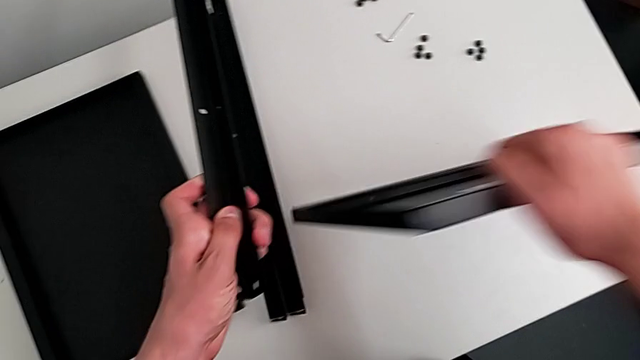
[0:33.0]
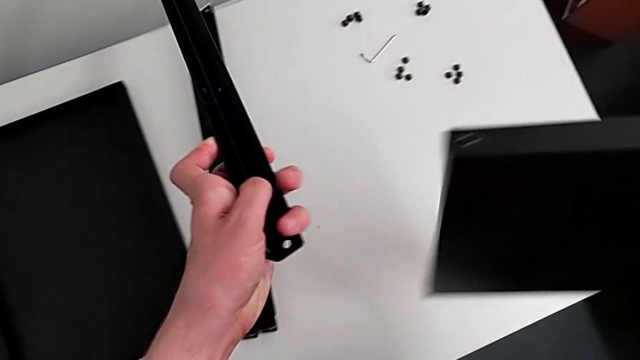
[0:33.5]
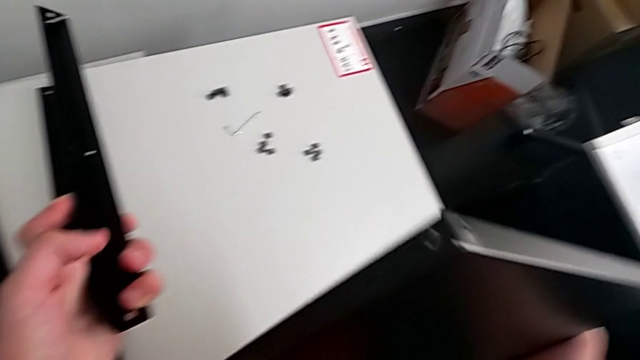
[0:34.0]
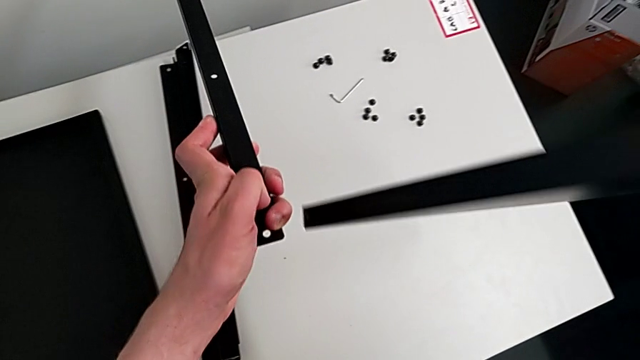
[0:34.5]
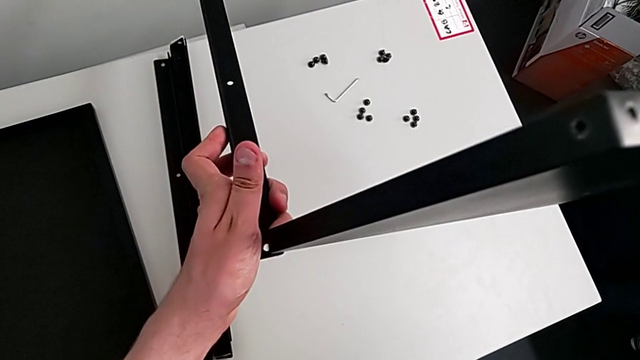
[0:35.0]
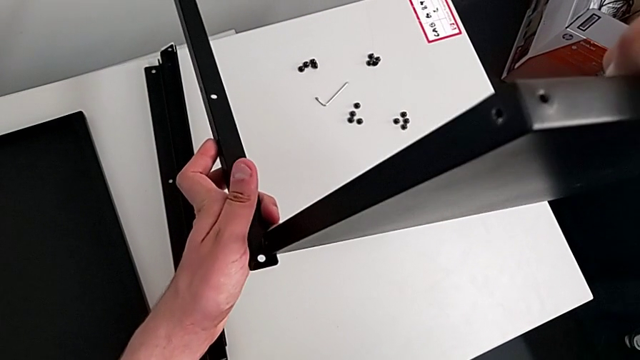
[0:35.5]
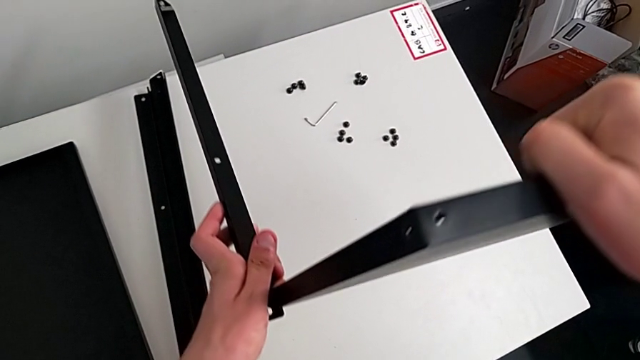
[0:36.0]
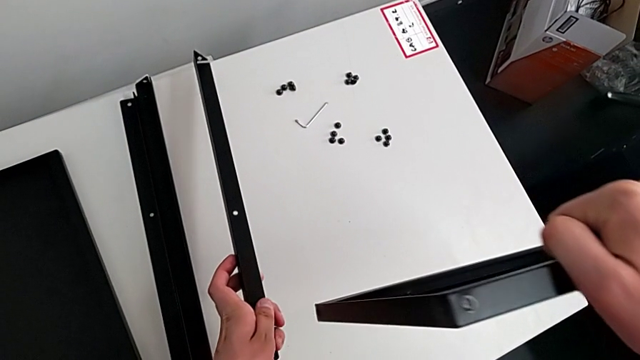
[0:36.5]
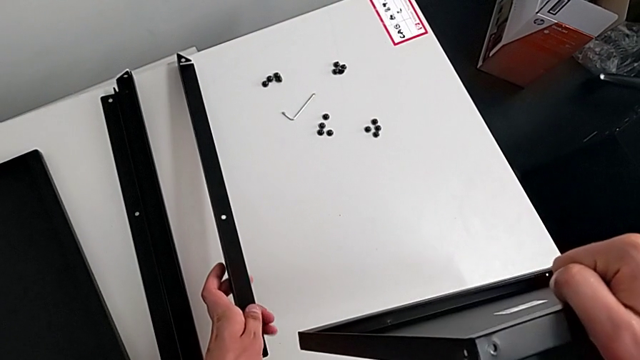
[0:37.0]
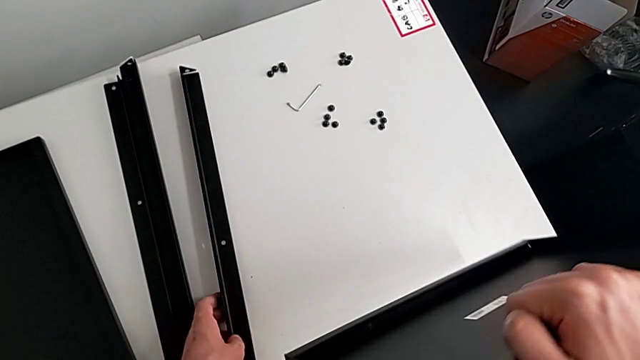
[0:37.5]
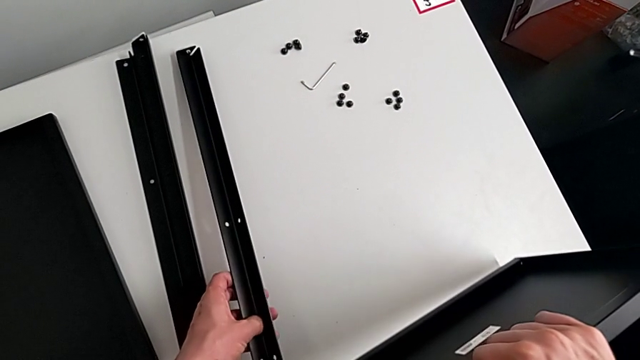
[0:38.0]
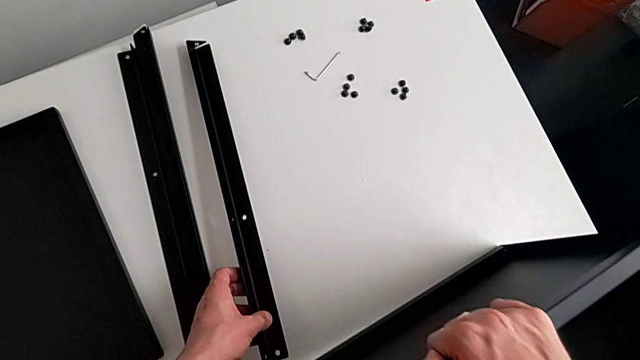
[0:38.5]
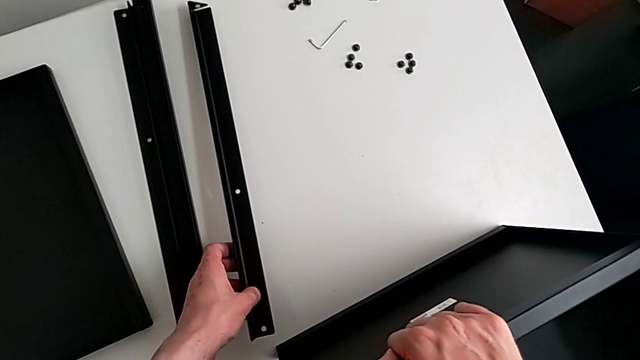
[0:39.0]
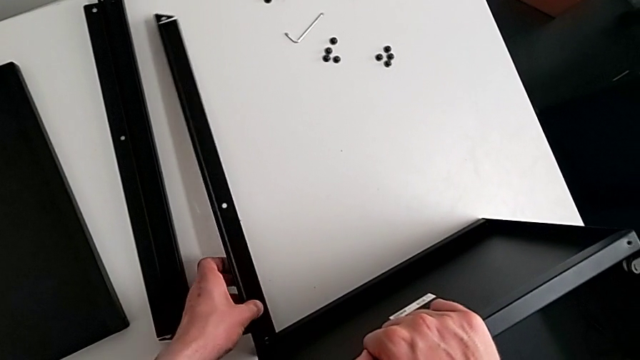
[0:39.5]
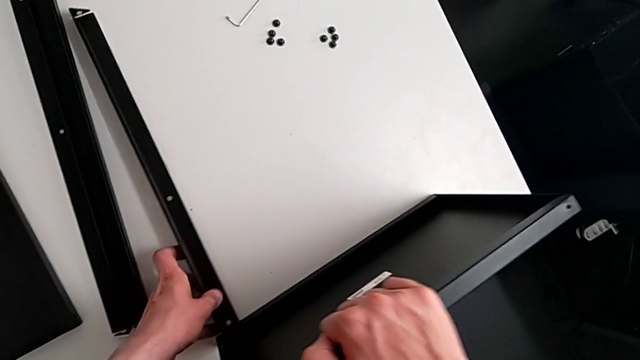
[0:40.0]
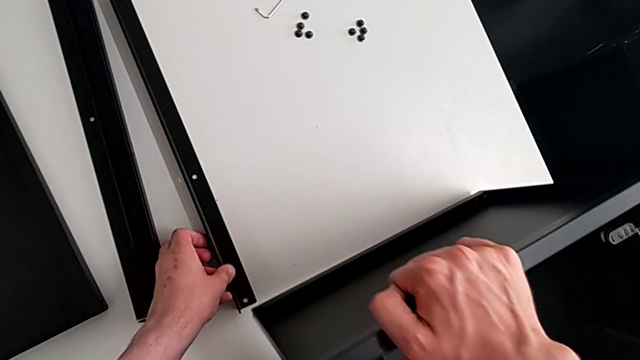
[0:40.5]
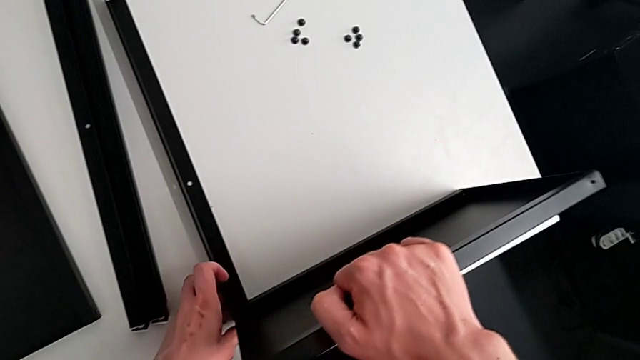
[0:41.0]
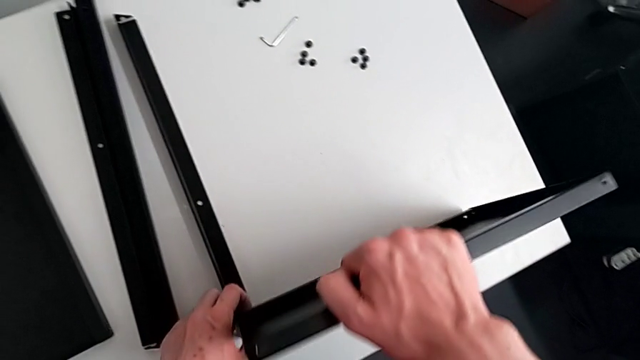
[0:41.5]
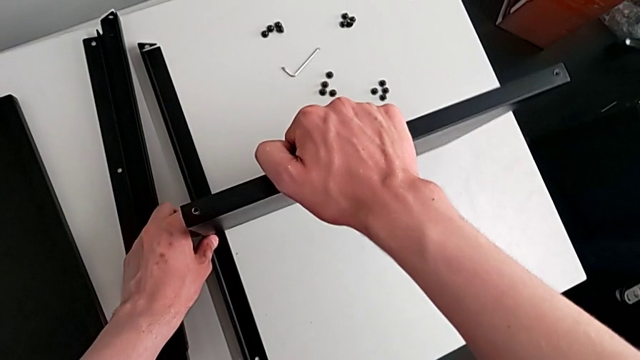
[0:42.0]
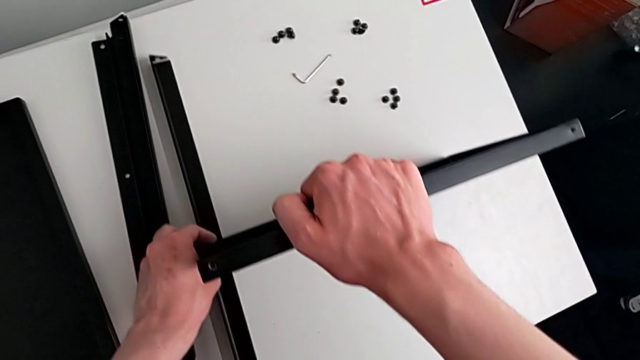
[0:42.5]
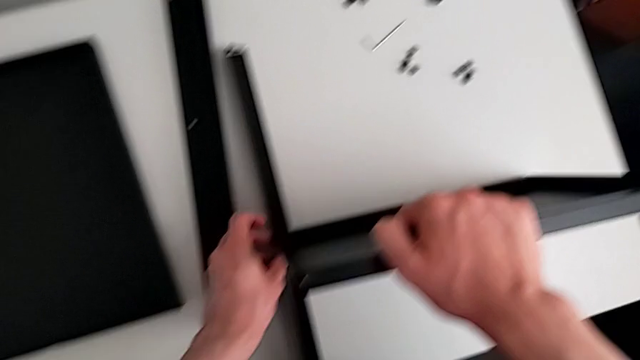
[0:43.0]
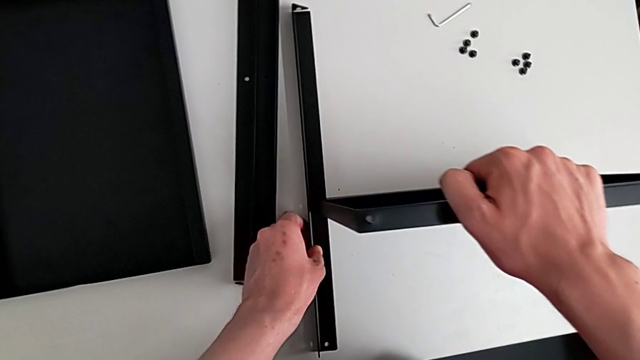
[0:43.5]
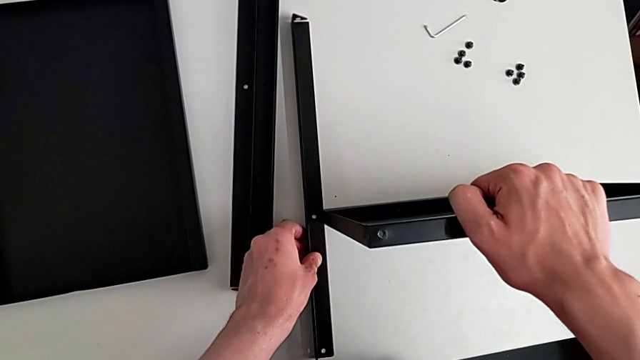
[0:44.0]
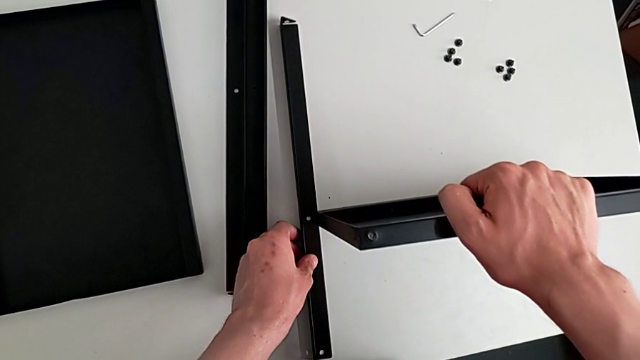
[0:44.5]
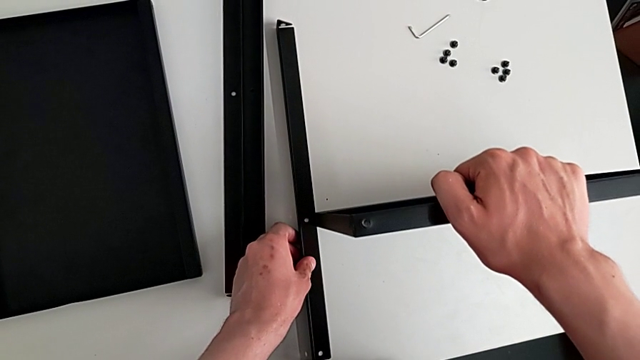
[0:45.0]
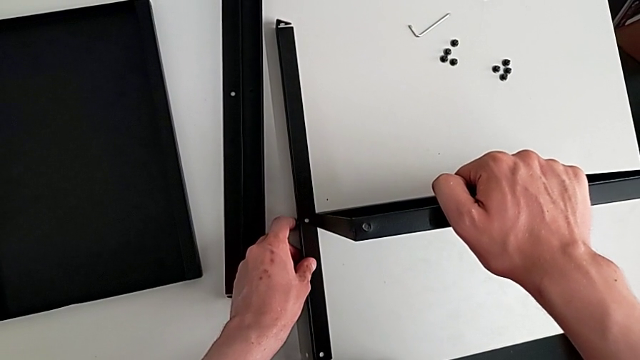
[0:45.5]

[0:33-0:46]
The camera wearer is assembling the table with the furniture. They rotate the tray, wrongly align the leg, place it, hold the tray and wrongly align it.

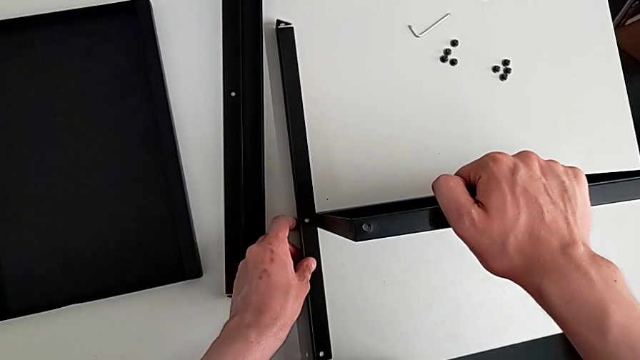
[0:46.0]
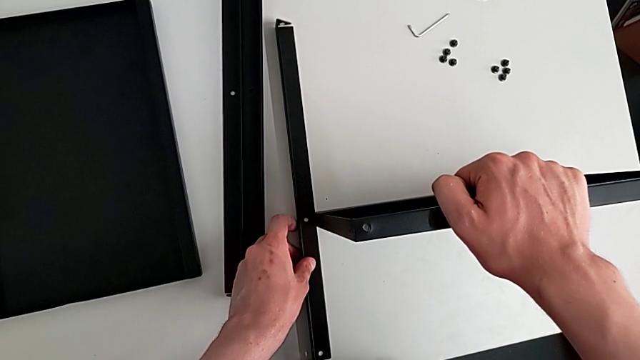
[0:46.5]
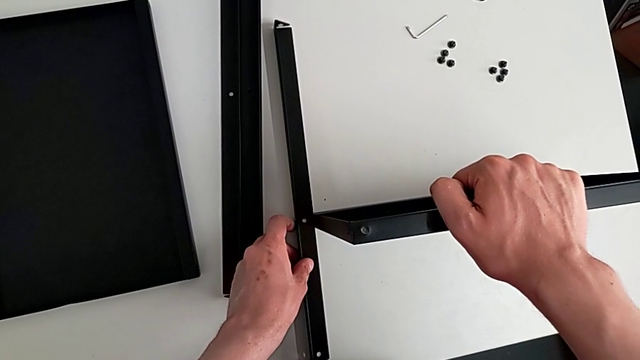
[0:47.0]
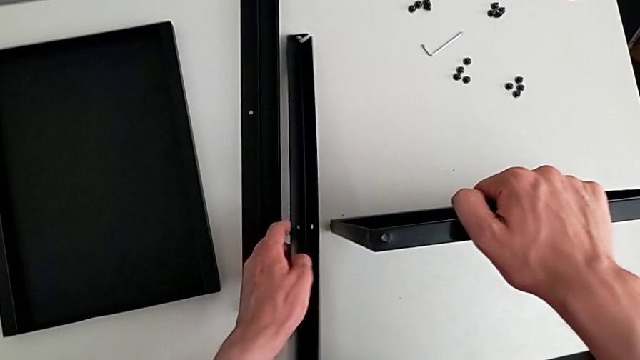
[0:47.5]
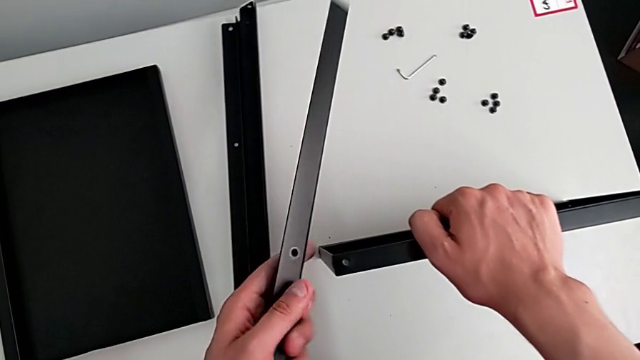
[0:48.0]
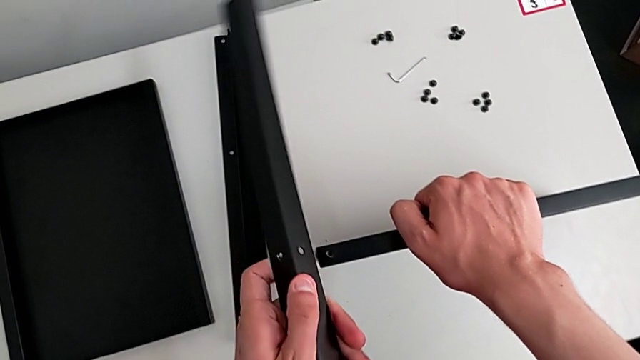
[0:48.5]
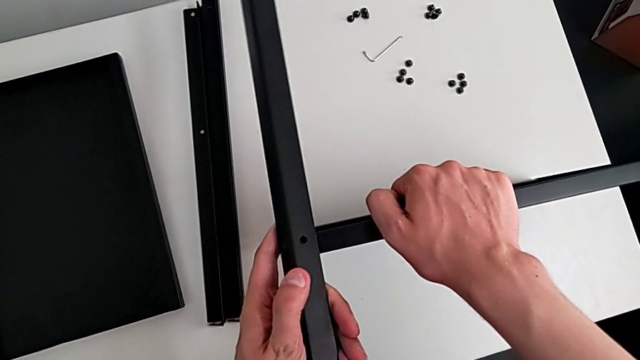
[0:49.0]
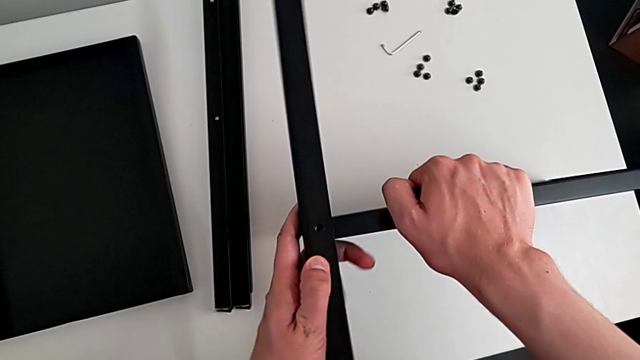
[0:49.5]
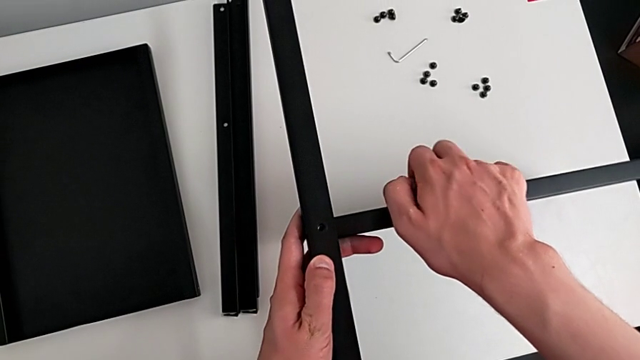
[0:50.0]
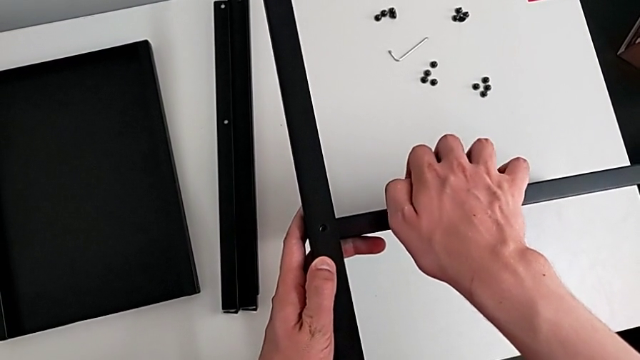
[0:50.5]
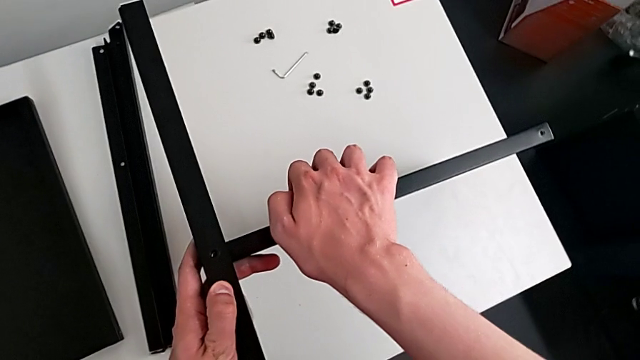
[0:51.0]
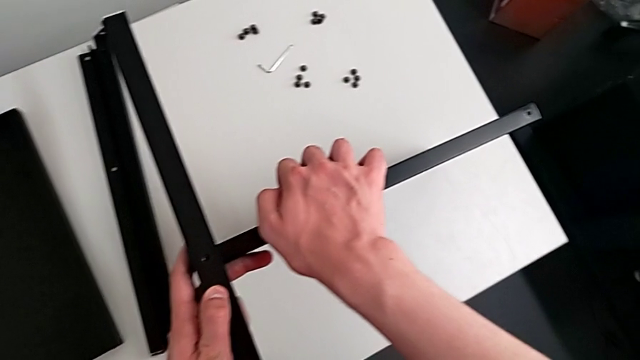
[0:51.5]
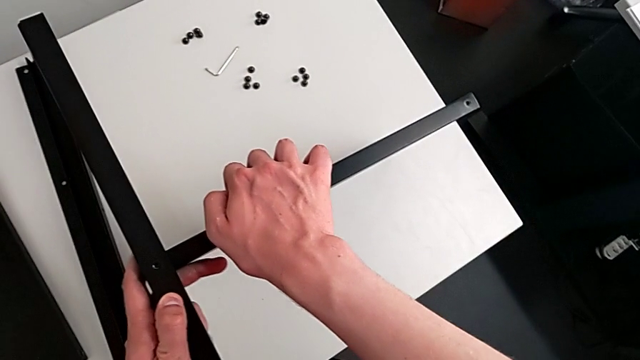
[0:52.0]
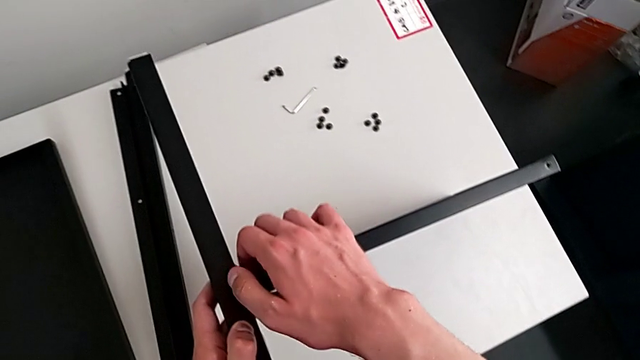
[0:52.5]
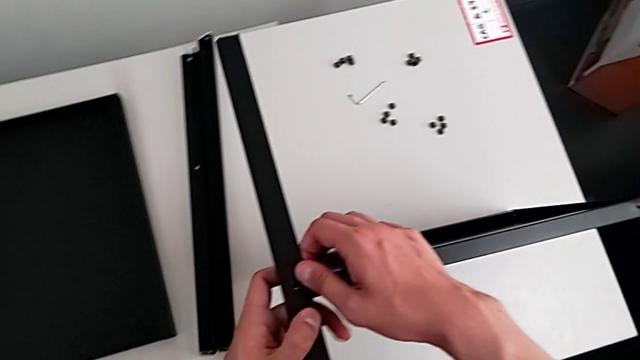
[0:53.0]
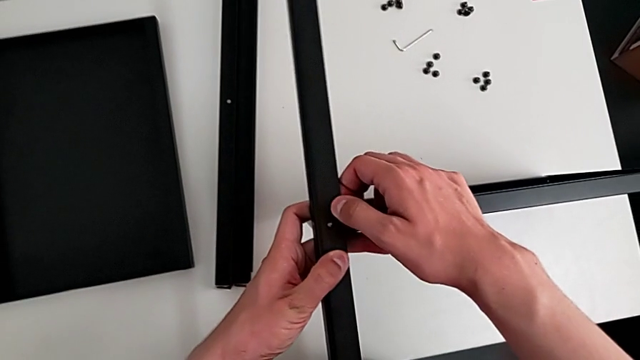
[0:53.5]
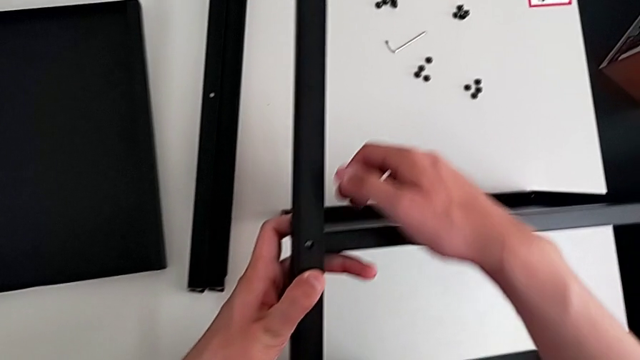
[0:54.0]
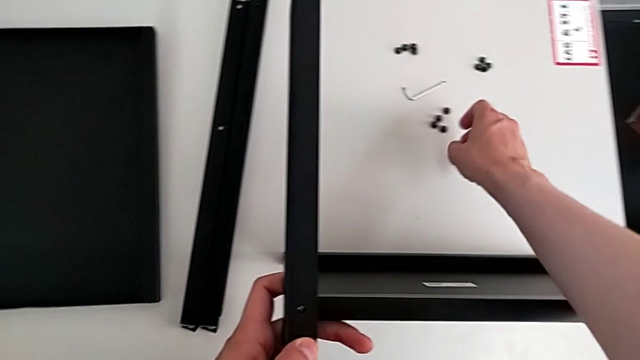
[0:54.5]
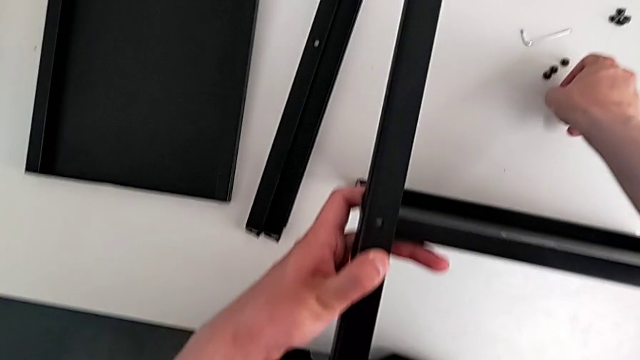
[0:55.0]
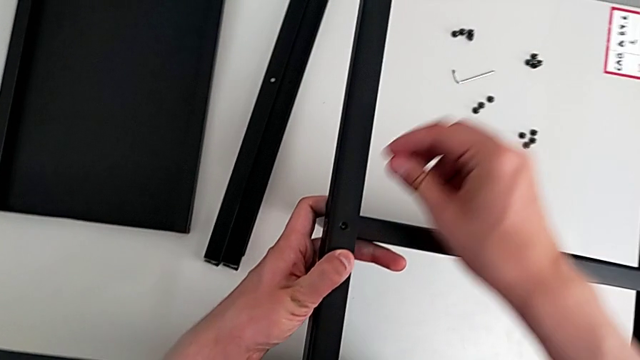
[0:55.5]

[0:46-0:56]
The camera wearer is assembling the table with the furniture. They hold the tray, lift the leg, align the tray and grab the screw.
